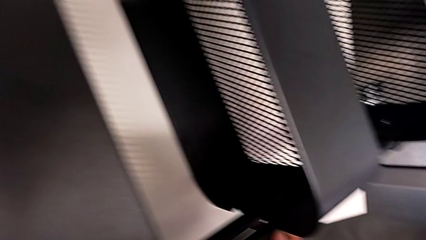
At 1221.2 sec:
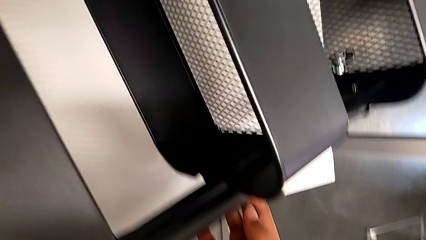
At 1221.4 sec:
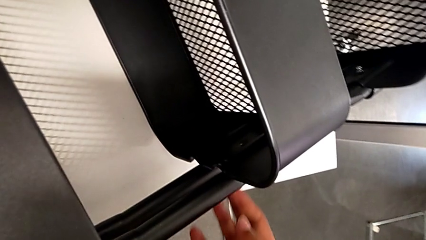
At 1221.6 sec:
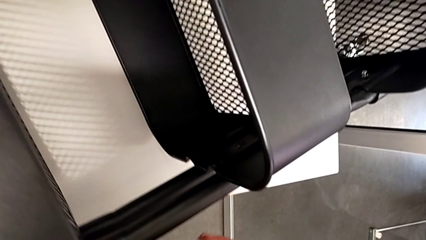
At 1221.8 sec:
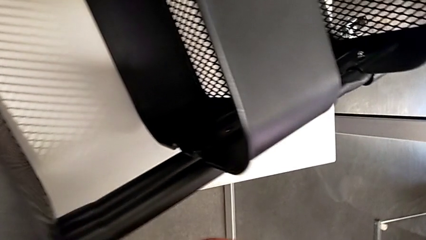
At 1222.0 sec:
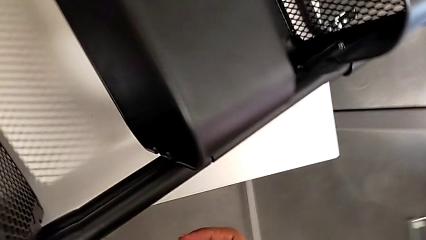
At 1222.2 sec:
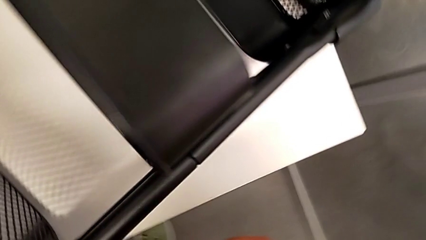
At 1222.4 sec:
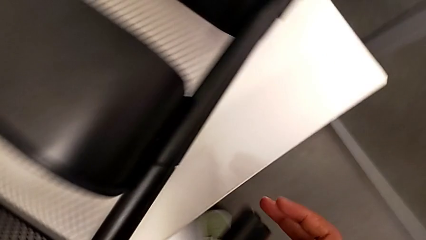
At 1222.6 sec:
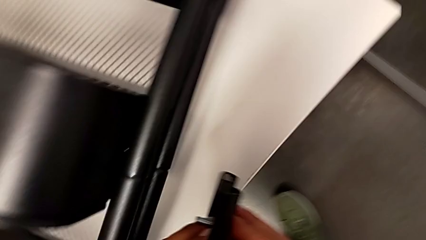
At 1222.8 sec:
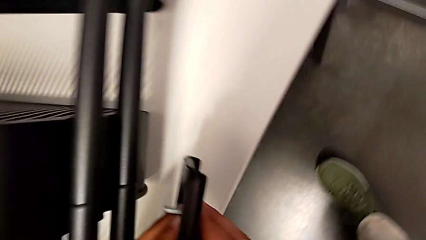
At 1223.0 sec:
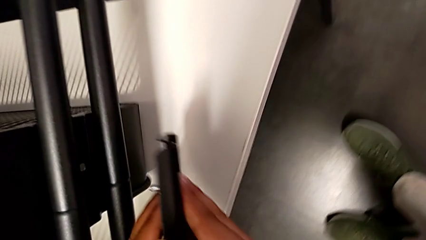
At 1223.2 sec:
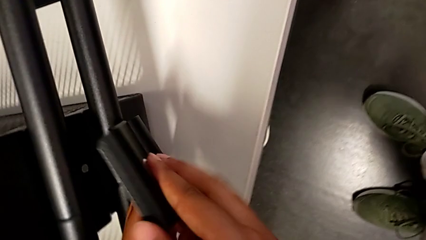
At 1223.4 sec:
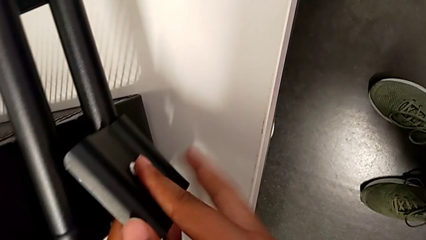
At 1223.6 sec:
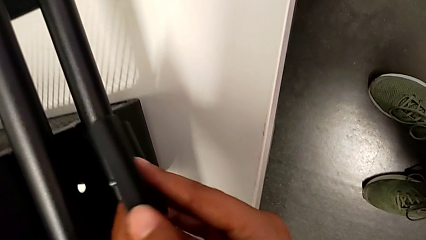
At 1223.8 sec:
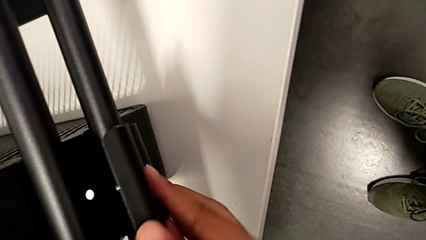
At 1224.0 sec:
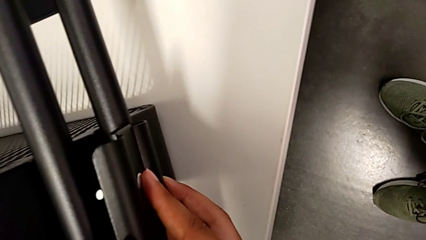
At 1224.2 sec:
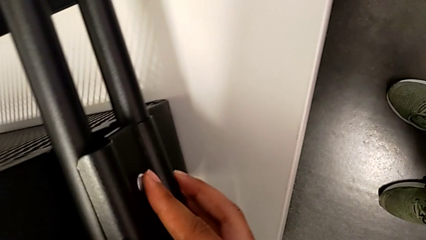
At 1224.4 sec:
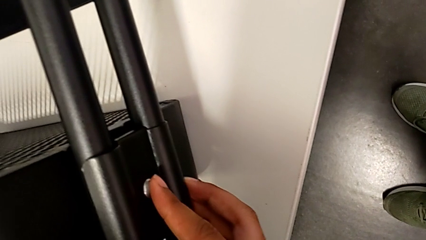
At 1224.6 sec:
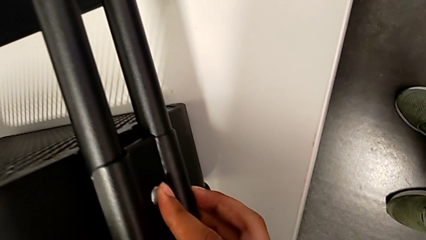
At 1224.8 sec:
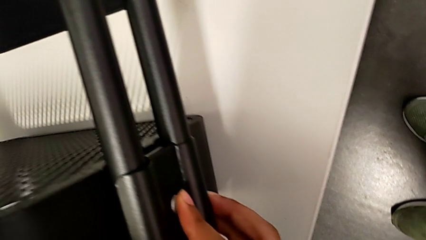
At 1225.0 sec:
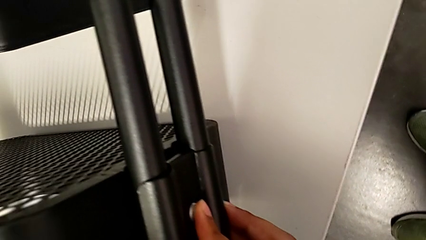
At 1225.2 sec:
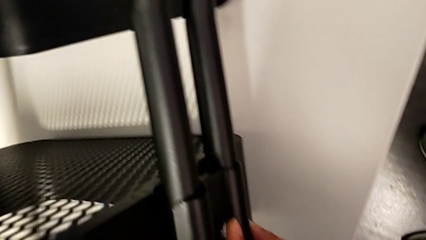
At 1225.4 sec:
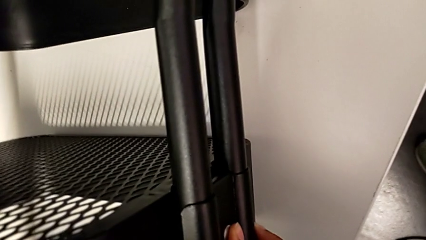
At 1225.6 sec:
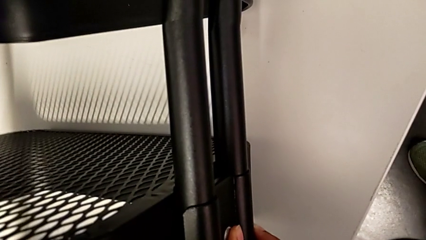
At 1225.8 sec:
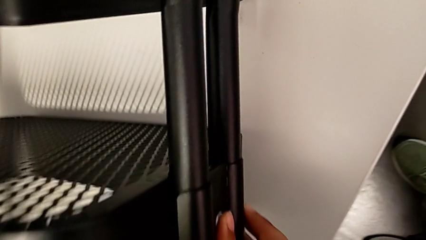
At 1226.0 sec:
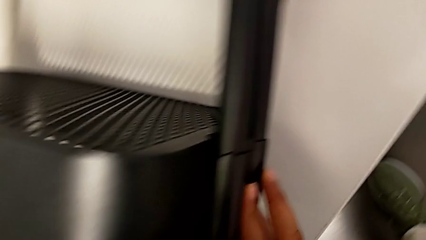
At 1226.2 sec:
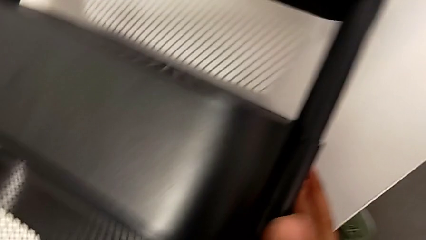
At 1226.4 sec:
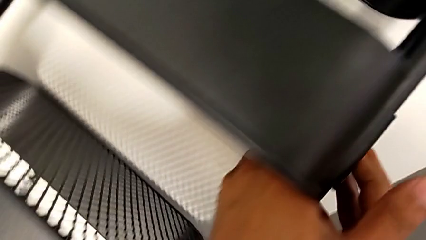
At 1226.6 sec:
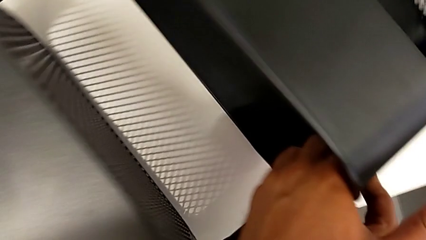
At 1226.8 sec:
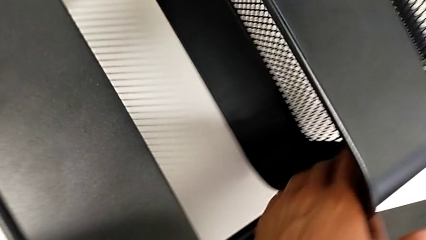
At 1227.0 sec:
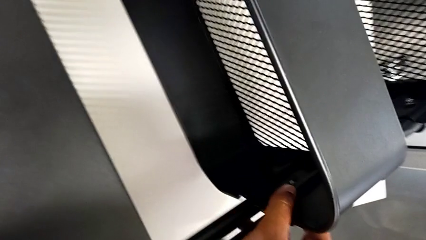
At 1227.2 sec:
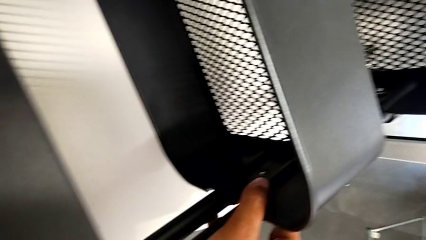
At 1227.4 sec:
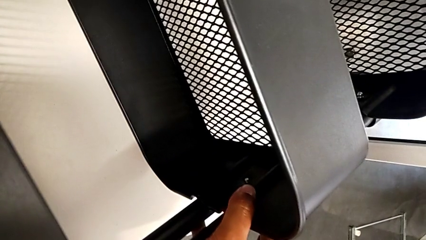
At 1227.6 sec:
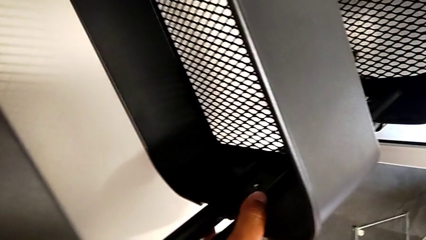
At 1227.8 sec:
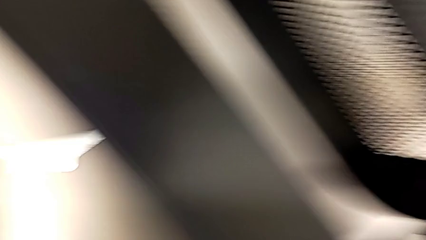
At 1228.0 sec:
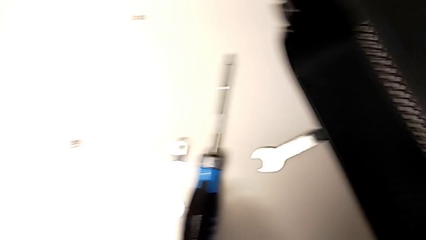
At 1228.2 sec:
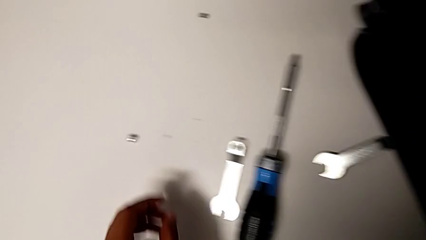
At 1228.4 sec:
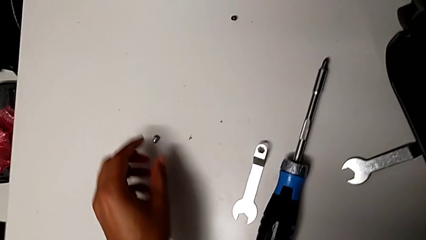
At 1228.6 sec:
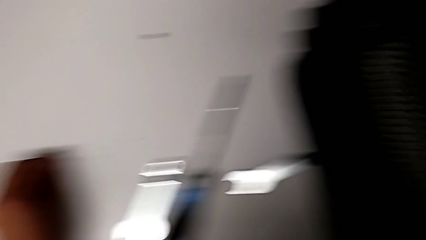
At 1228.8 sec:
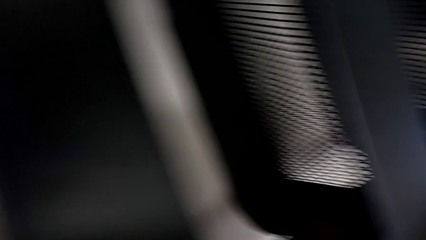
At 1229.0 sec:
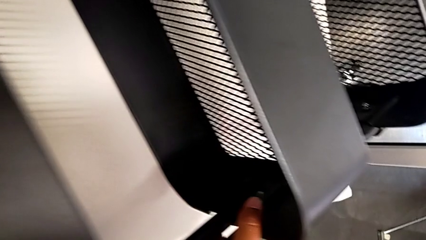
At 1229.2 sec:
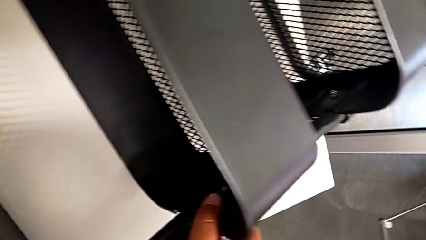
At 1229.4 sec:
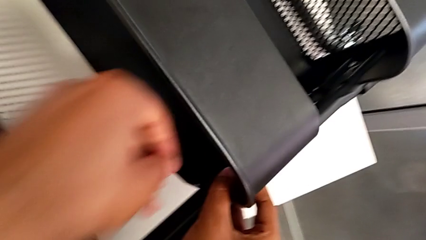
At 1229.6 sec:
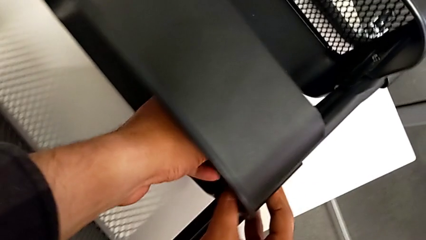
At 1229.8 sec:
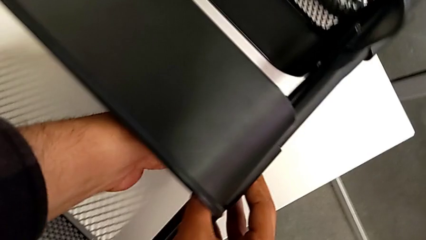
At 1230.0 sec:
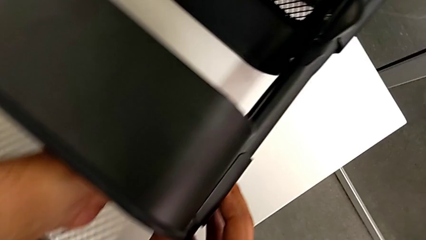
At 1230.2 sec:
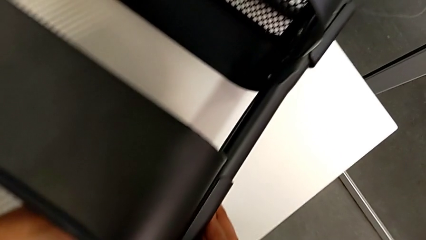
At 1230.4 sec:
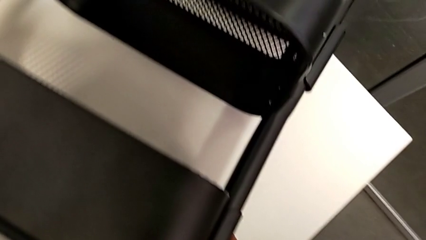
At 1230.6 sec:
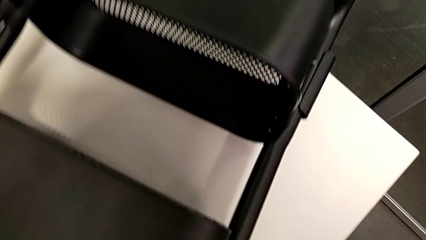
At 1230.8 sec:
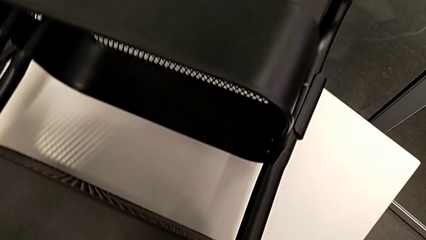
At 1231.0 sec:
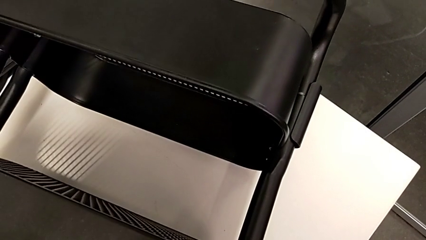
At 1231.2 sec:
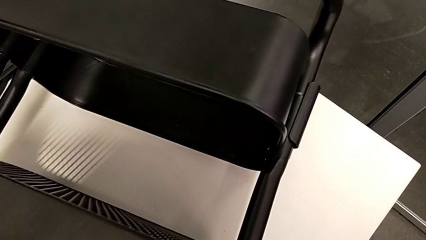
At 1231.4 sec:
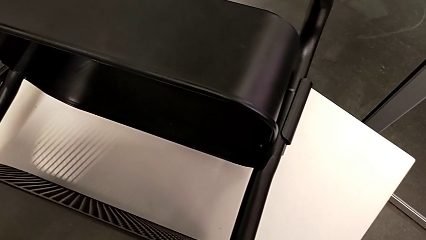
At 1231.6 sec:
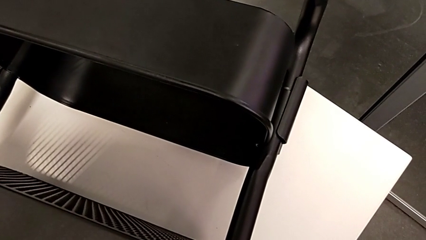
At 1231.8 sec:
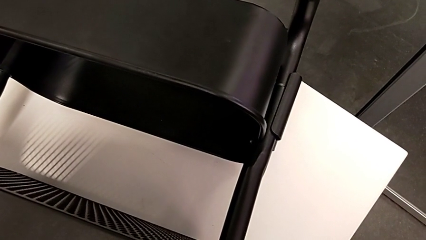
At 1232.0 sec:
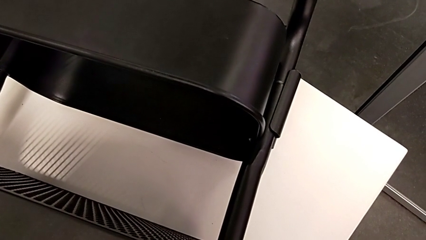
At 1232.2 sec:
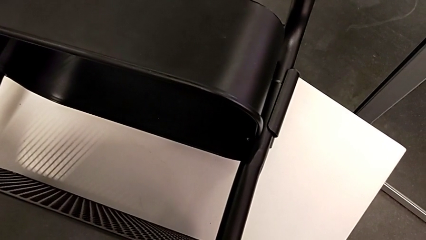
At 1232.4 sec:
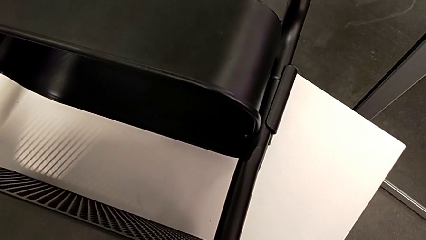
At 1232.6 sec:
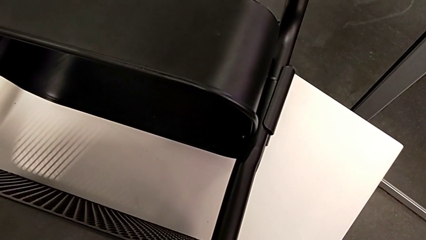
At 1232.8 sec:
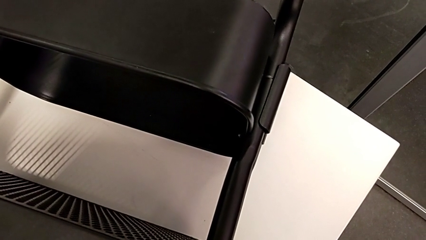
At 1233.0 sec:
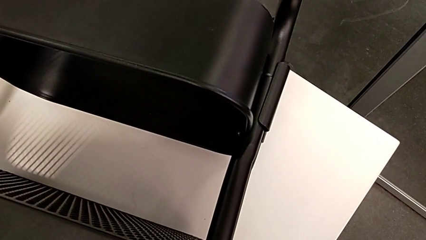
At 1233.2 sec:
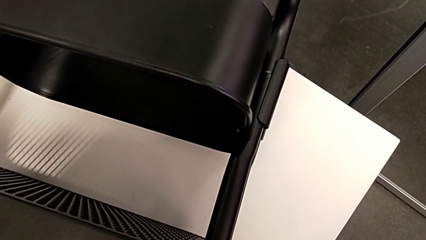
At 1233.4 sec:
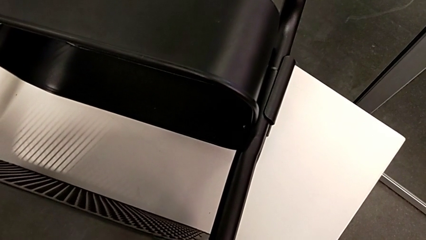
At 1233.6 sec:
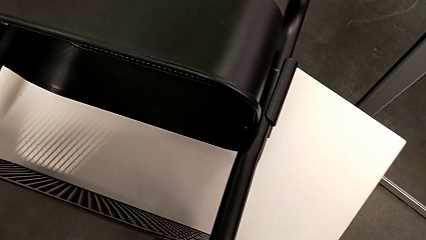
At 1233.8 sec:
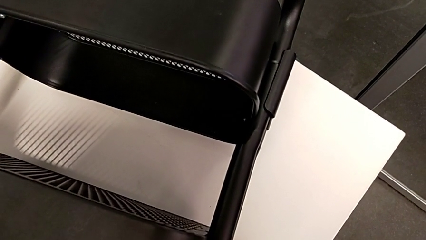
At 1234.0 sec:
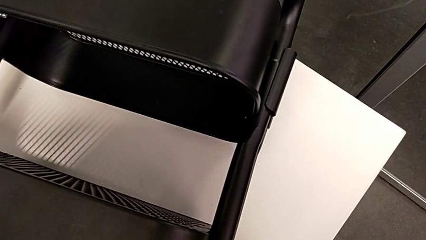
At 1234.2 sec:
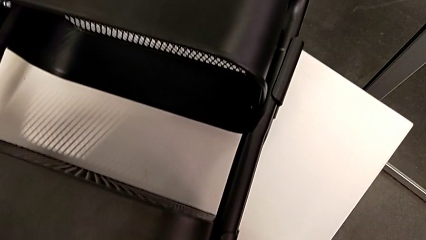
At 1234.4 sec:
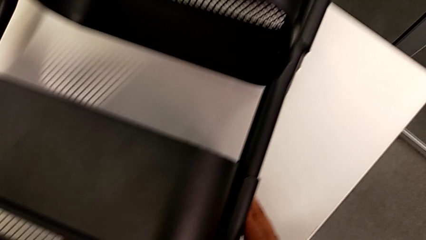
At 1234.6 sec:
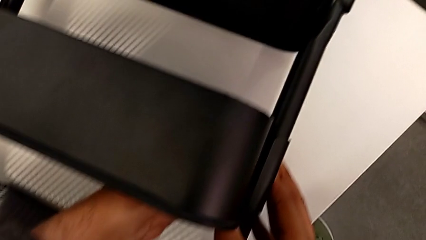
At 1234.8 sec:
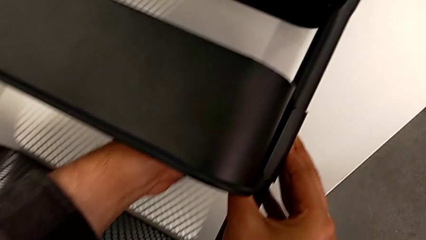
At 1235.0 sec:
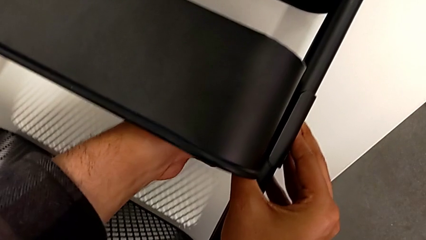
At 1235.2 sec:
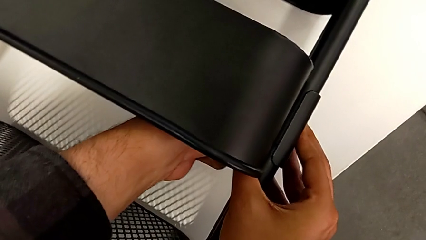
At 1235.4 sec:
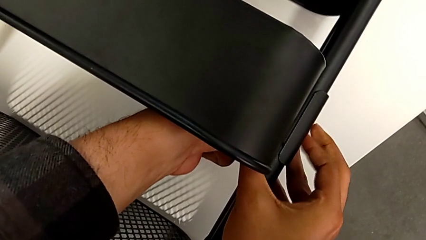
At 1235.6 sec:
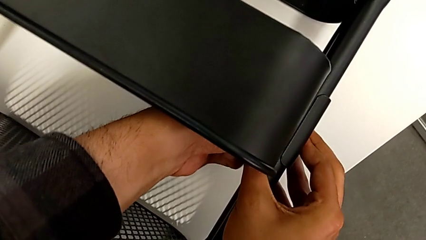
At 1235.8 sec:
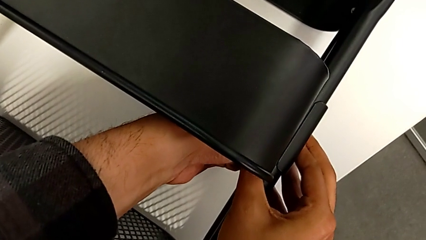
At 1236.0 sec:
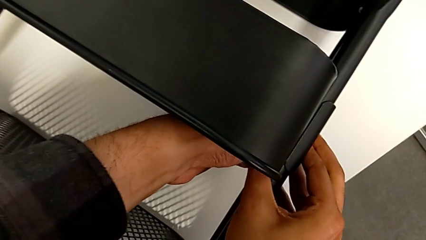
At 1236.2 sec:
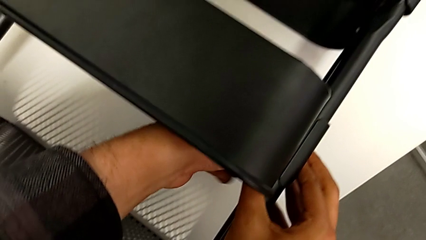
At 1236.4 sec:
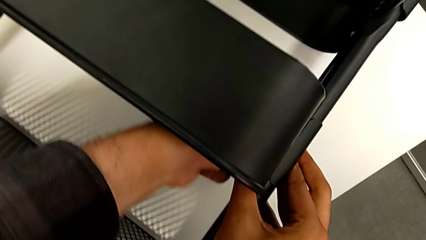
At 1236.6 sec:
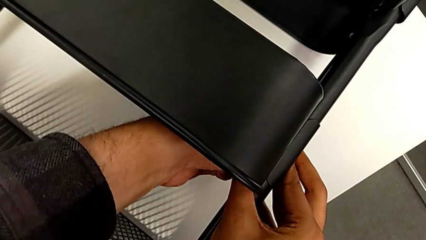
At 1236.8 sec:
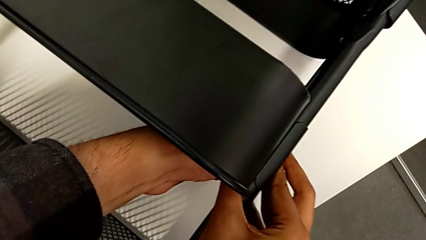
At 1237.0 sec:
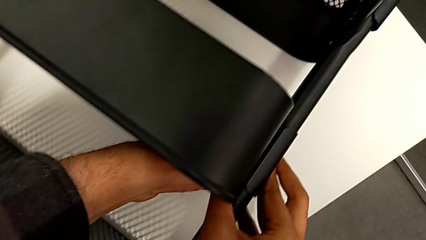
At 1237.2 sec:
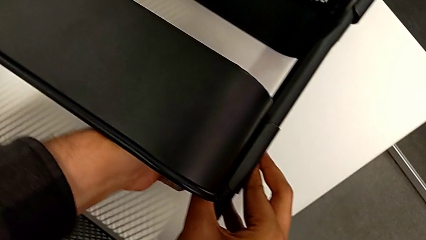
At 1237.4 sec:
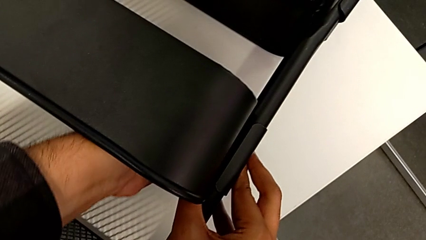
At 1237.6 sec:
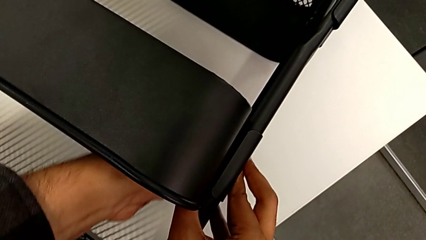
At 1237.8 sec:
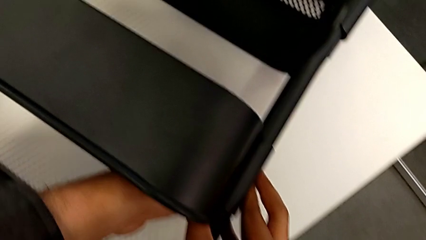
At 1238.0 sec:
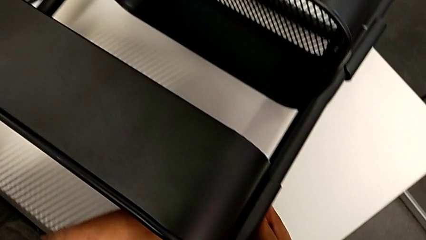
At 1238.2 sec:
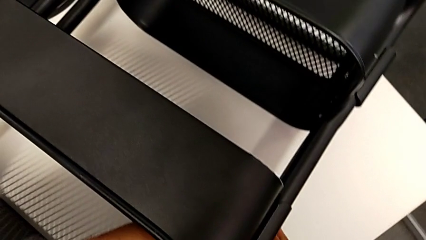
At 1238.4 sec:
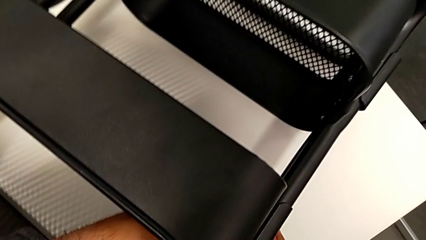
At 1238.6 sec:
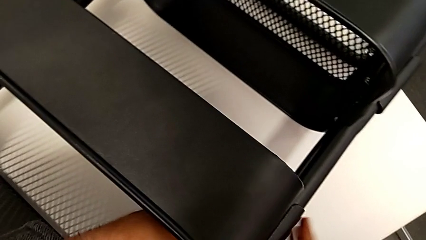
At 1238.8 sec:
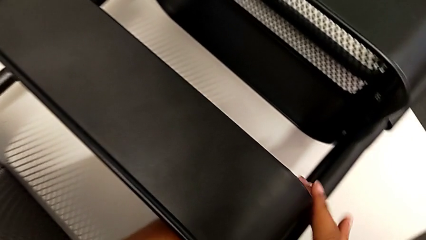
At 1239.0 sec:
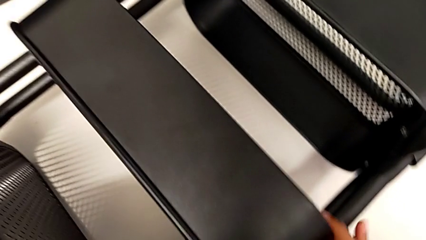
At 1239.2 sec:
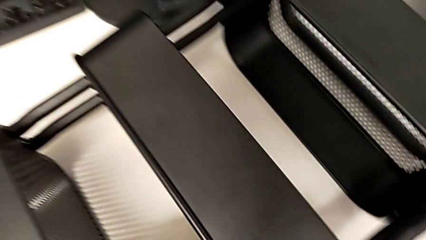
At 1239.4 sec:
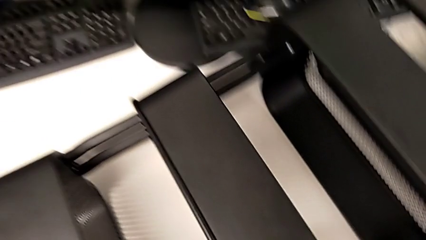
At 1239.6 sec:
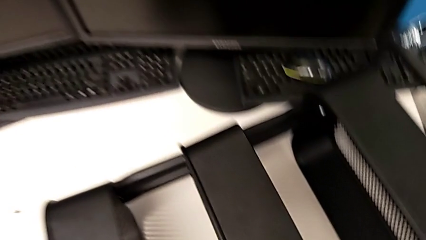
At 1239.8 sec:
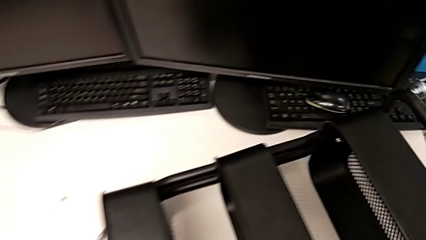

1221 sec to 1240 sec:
The camera wearer is aligning the left middle tray. They screw the third bracket.
